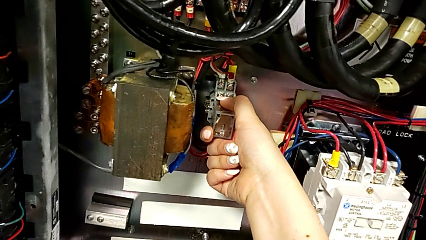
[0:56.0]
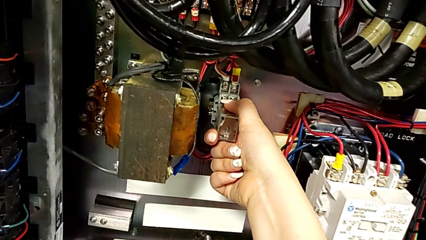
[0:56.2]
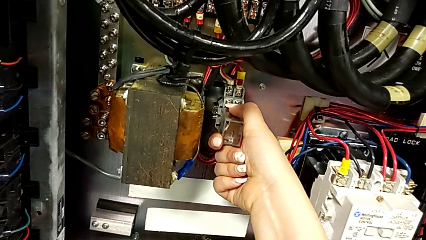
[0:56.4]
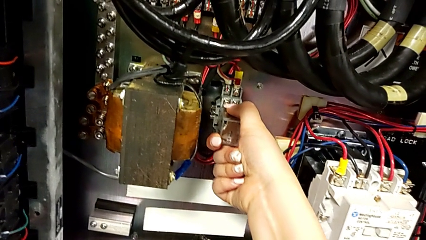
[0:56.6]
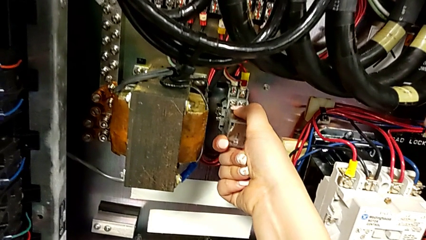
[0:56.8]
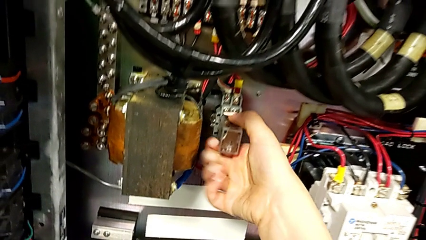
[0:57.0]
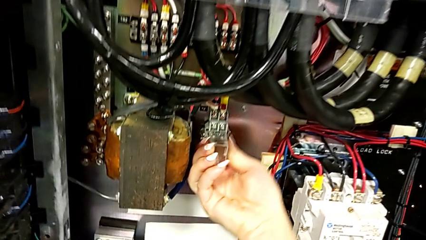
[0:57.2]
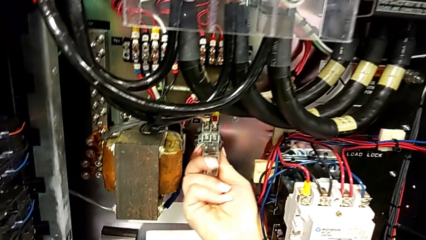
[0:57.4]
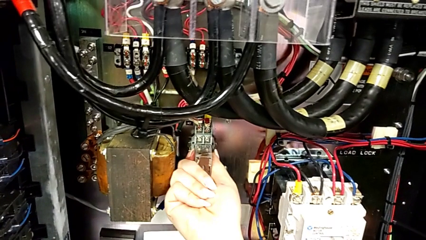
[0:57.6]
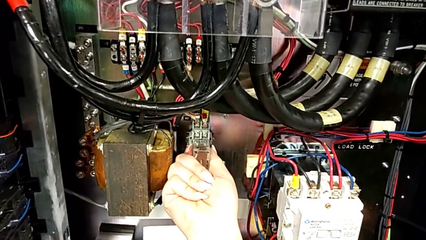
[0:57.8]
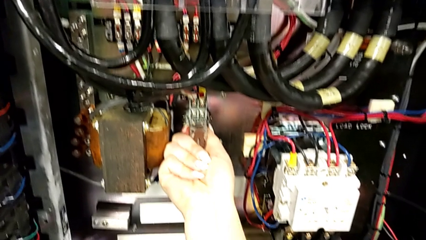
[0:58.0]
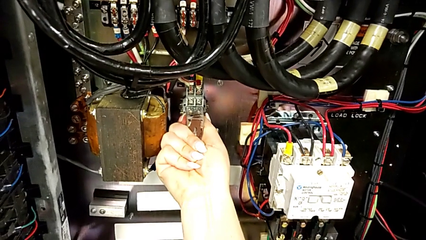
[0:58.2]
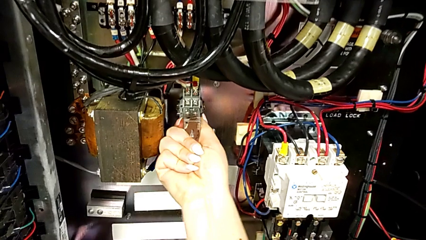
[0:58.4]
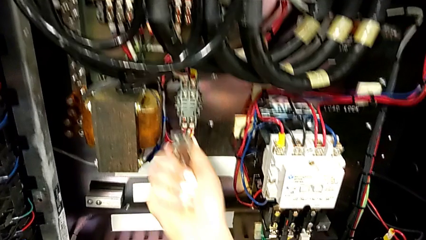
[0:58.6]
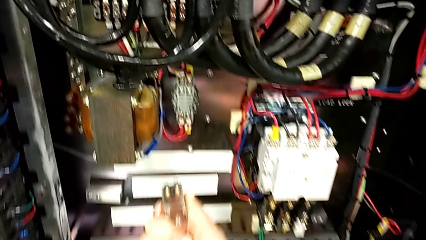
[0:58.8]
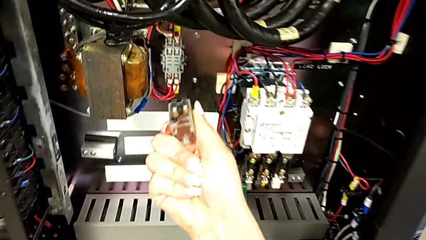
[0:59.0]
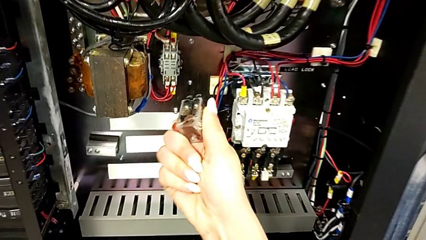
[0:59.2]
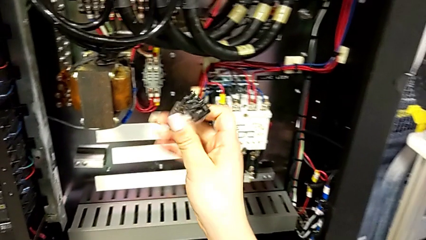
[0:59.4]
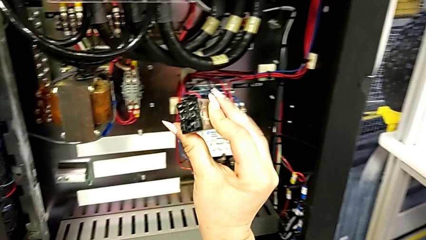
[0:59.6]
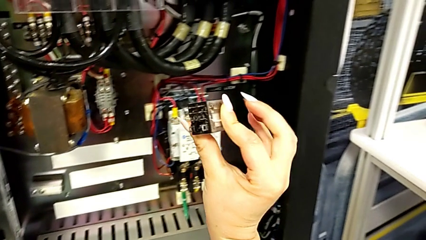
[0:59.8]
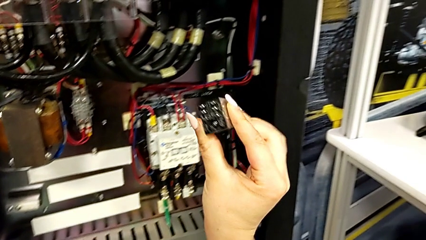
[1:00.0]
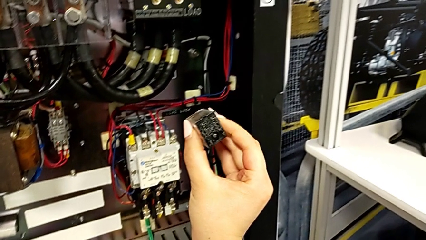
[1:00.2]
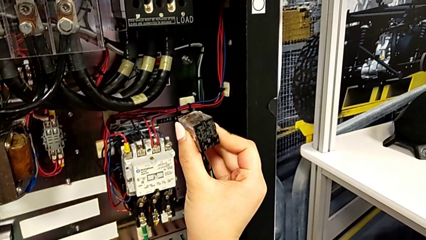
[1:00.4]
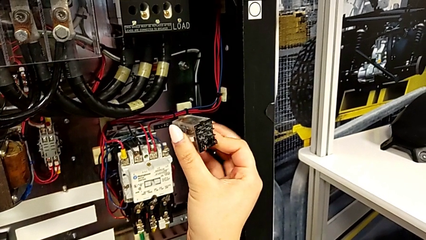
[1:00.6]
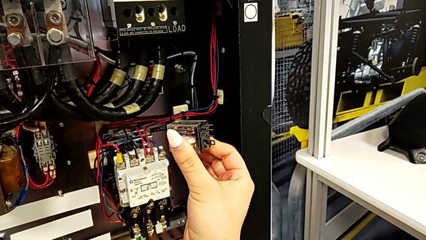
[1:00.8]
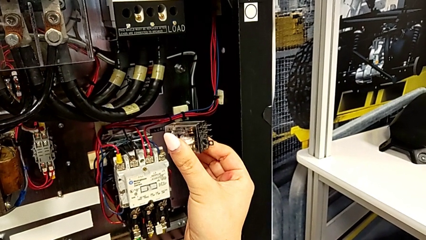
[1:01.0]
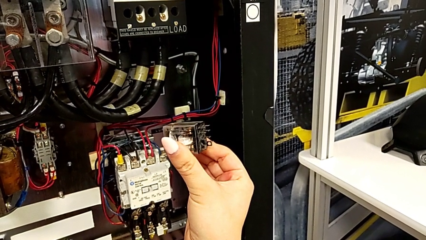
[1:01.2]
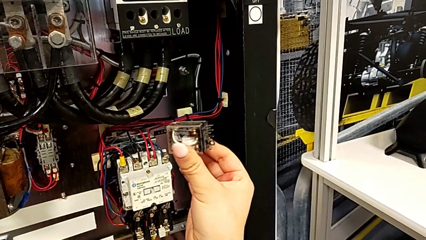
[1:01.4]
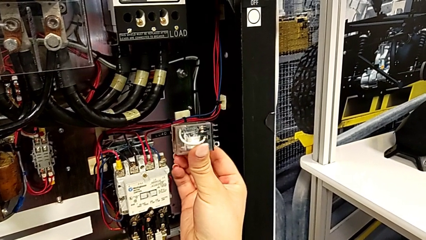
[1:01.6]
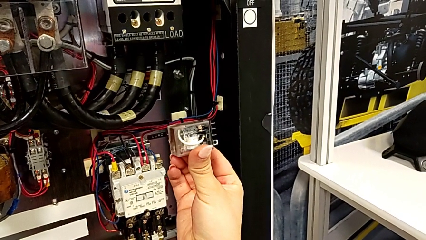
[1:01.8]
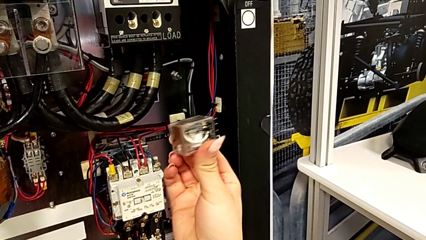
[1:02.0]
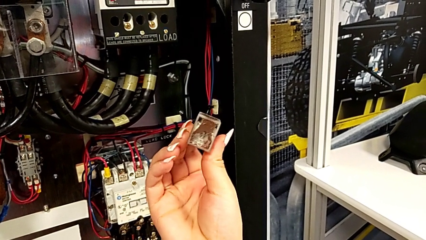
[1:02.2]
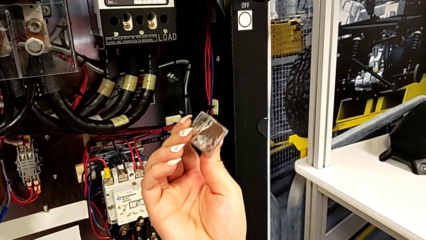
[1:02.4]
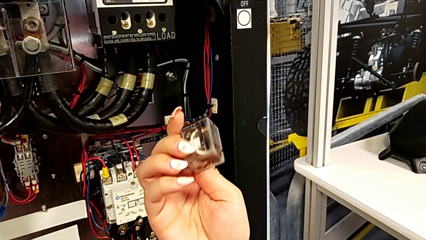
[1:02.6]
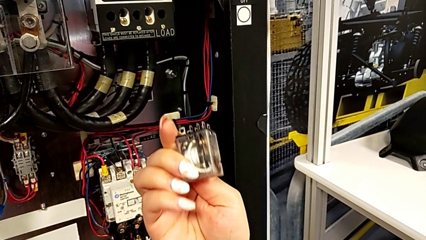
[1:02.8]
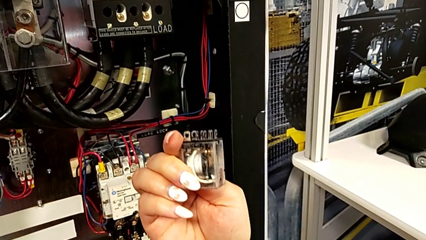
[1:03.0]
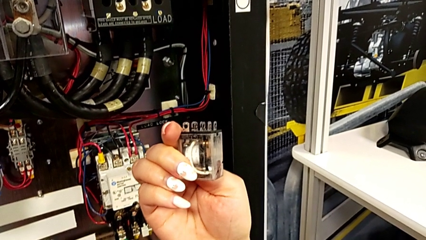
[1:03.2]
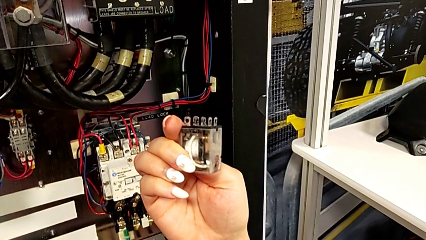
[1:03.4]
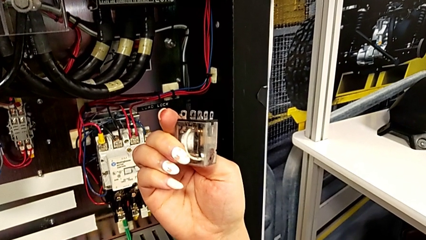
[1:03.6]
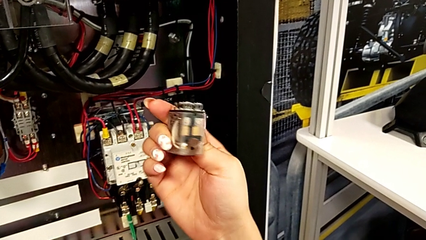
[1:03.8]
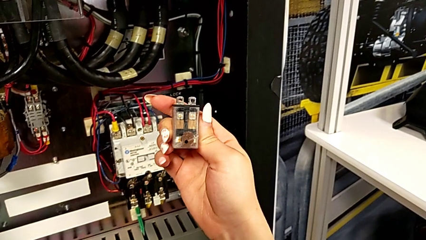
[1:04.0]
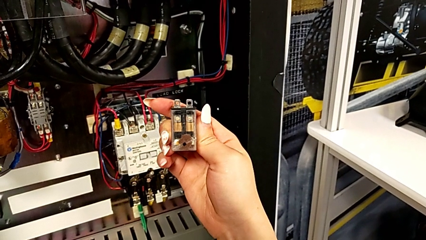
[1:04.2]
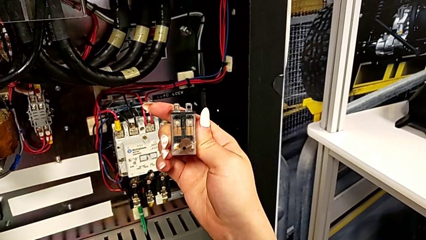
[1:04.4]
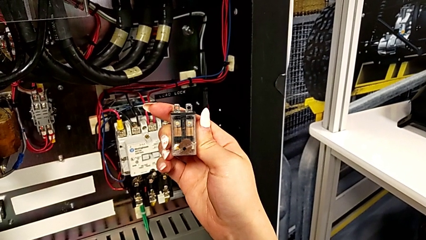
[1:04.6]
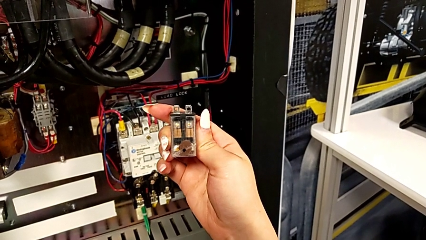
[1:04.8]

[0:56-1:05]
The camera wearer is removing the broken circuit. They withdraw the circuit breaker and inspect it.

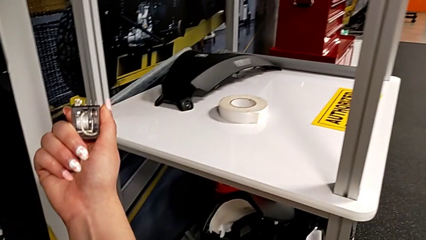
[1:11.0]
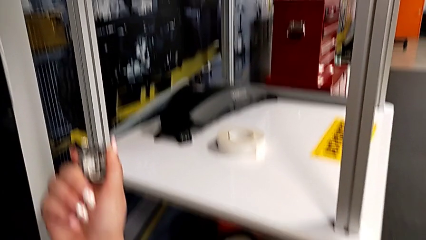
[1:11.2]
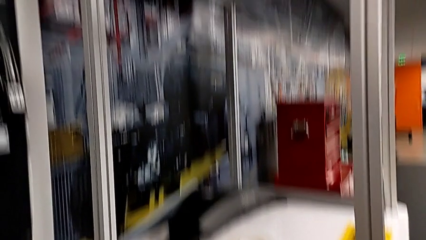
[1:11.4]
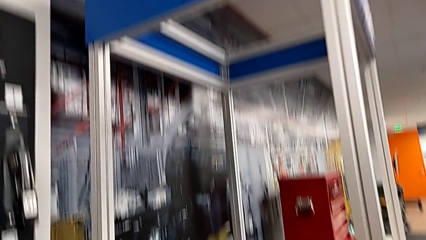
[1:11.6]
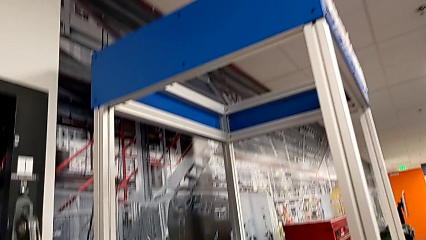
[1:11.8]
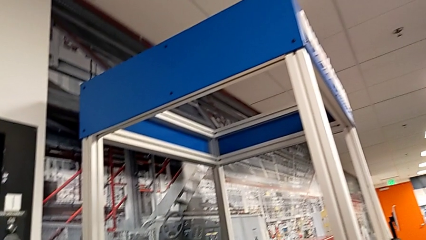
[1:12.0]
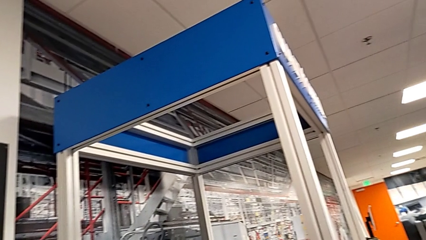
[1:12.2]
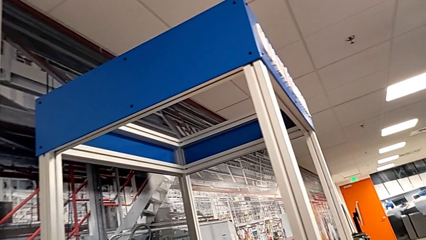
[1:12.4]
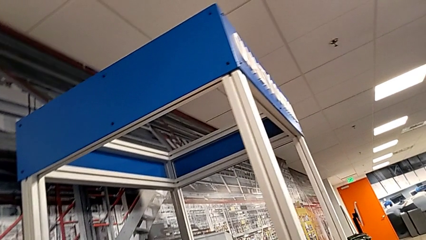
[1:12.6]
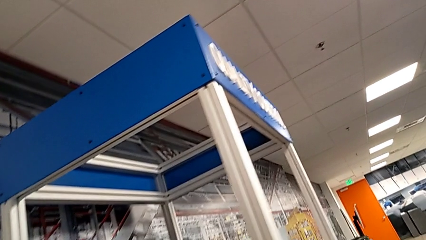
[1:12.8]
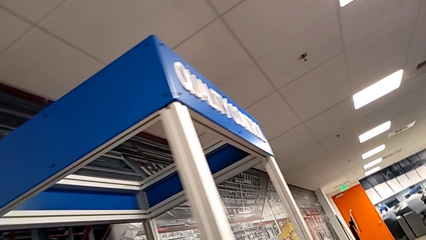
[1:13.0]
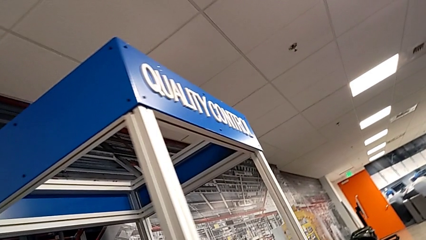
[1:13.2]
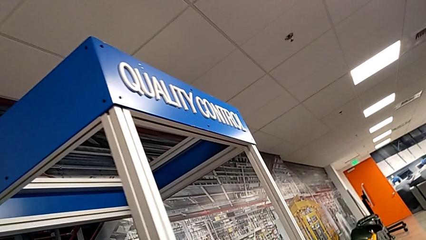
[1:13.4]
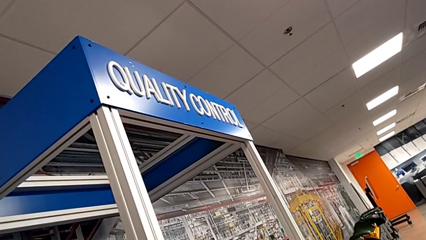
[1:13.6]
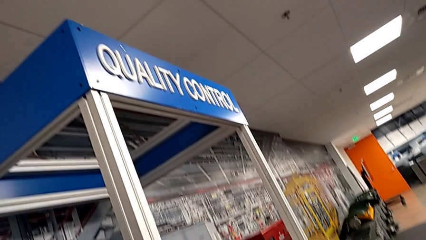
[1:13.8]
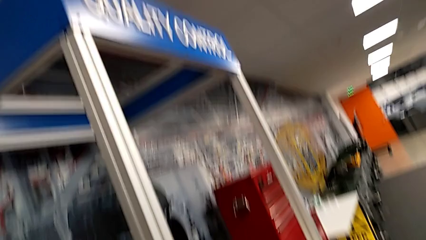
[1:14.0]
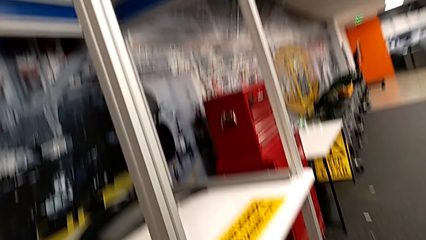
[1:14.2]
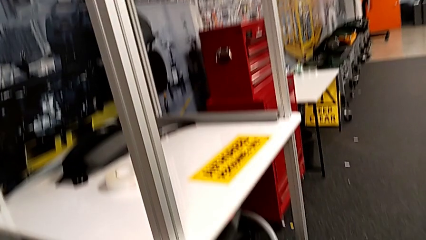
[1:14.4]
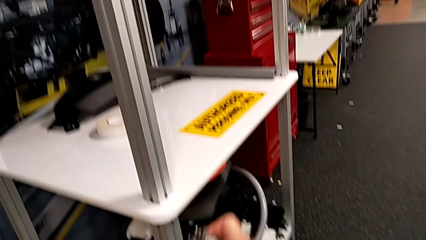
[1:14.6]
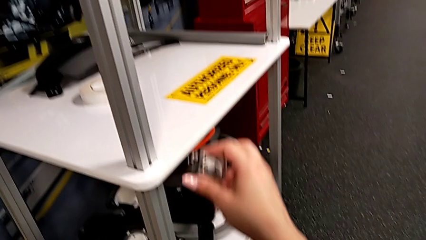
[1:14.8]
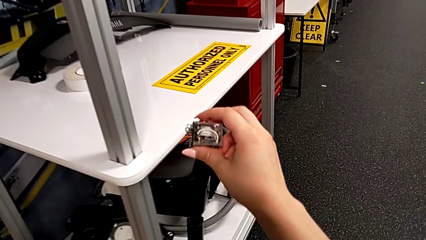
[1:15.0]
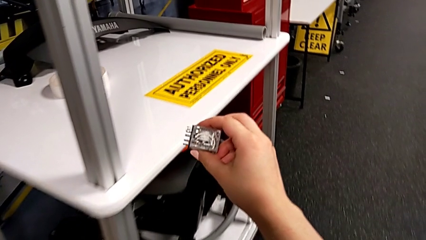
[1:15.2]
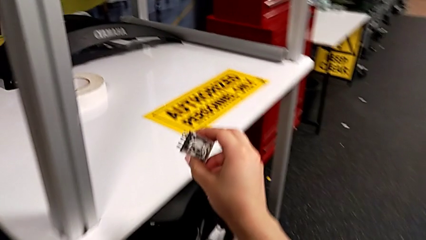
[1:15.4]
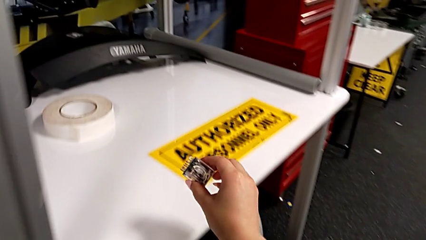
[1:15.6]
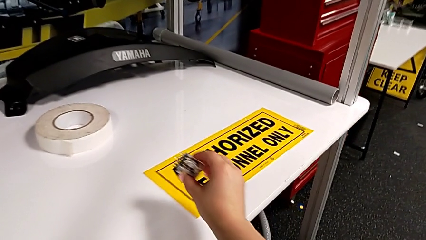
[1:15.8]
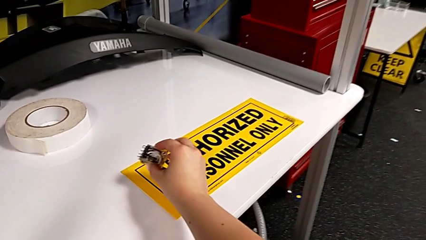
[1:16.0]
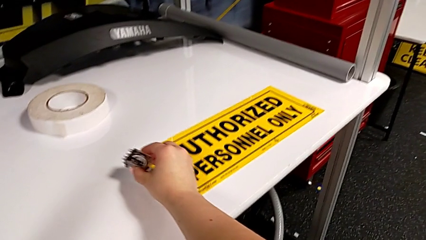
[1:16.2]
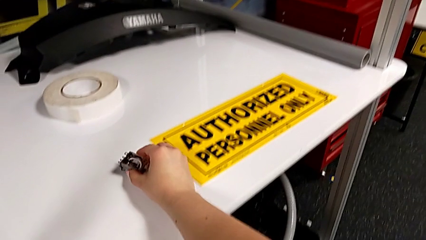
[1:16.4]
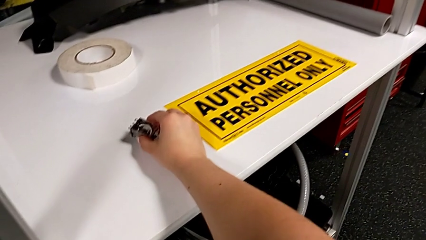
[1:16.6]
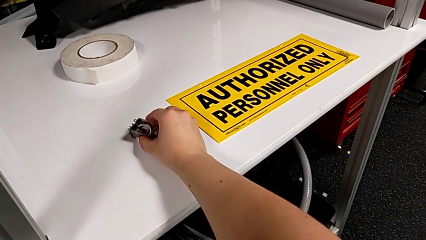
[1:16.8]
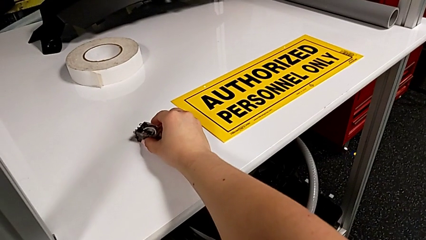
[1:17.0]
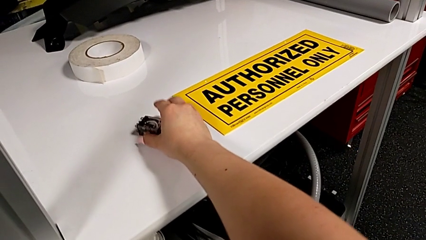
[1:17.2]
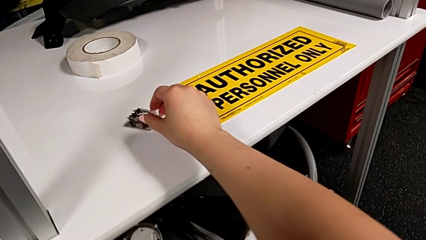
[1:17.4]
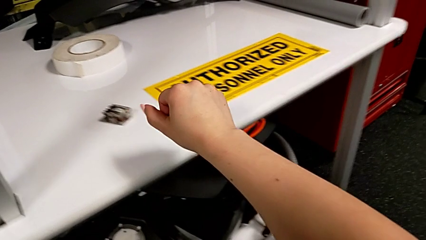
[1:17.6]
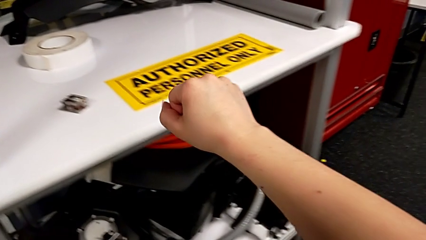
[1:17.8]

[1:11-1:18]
The camera wearer places the old circuit breaker on the table. They place the circuit breaker.
